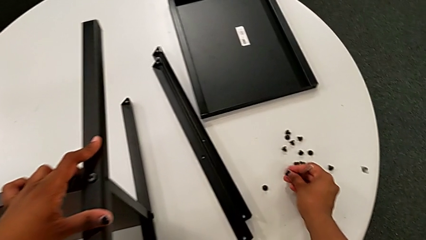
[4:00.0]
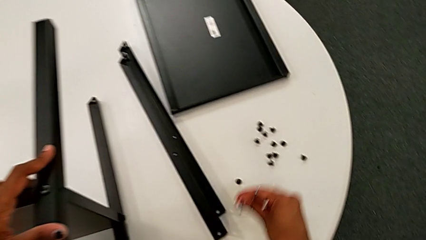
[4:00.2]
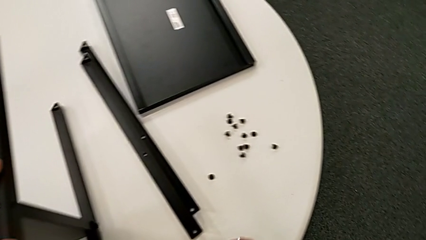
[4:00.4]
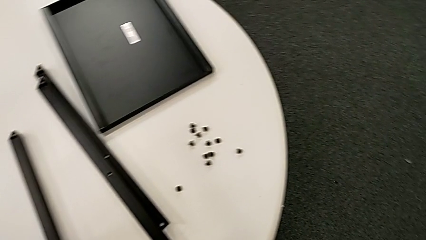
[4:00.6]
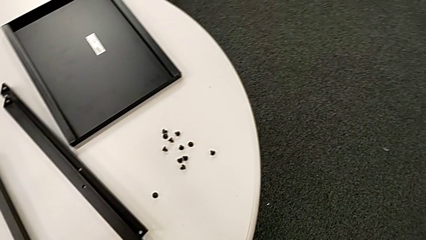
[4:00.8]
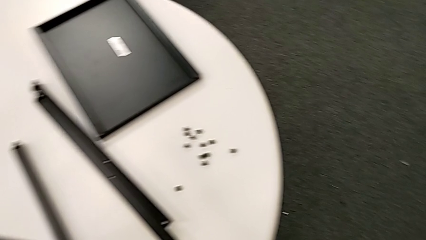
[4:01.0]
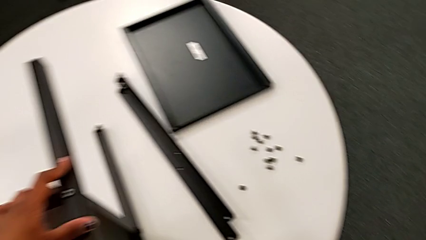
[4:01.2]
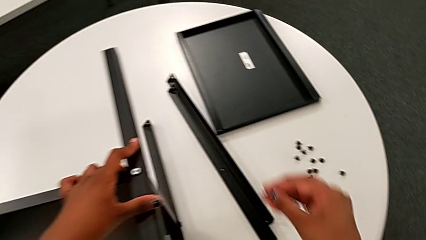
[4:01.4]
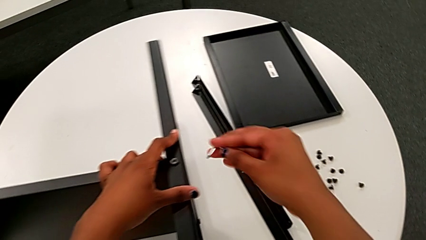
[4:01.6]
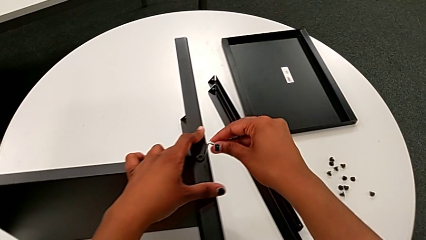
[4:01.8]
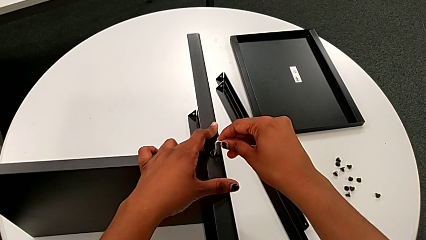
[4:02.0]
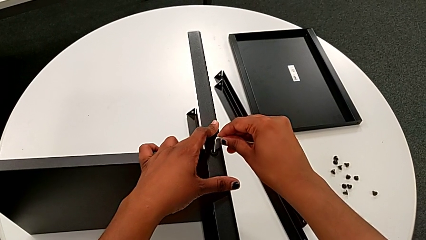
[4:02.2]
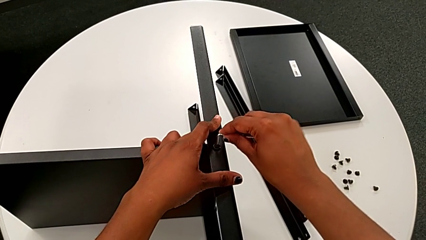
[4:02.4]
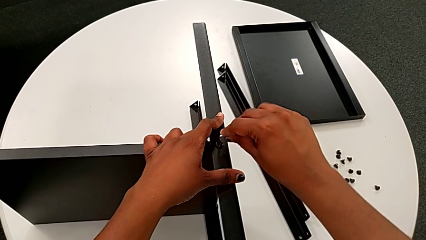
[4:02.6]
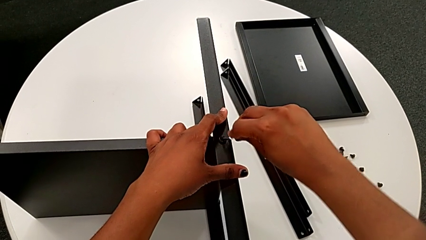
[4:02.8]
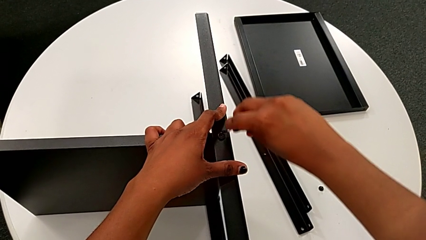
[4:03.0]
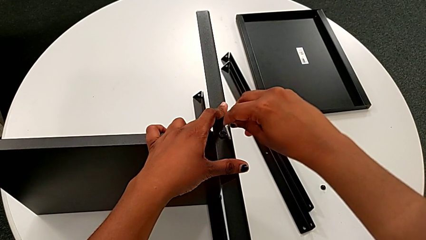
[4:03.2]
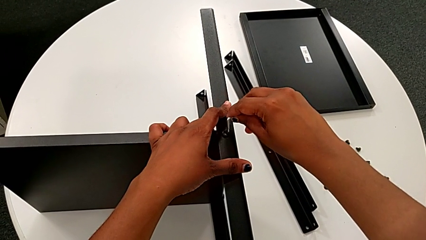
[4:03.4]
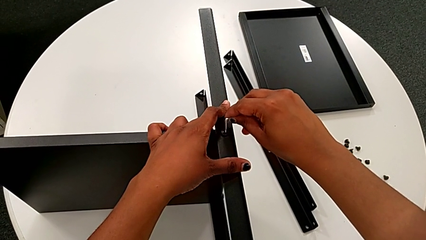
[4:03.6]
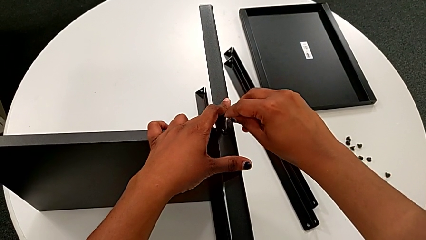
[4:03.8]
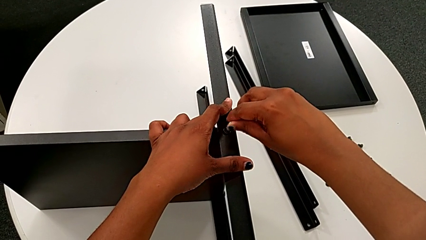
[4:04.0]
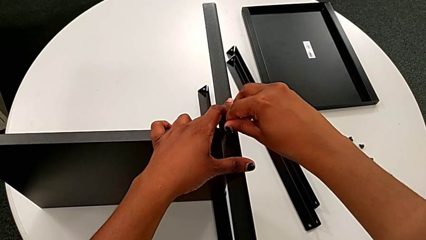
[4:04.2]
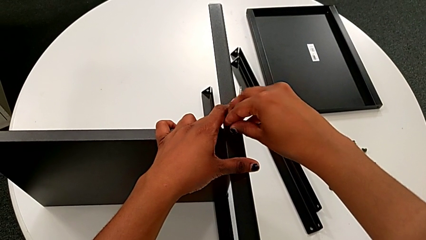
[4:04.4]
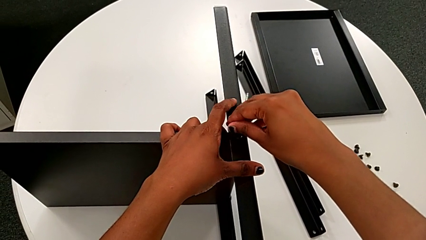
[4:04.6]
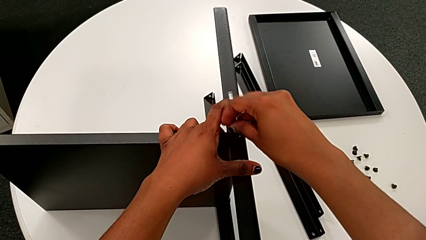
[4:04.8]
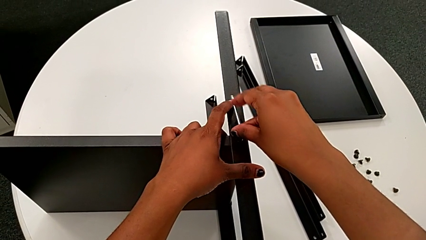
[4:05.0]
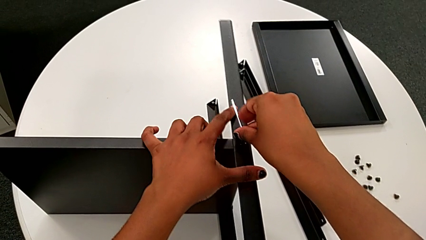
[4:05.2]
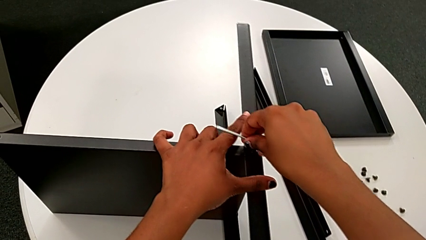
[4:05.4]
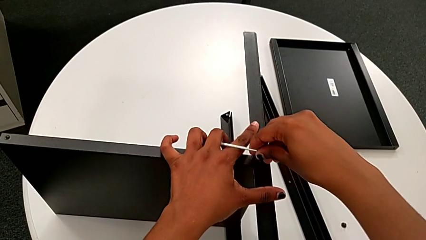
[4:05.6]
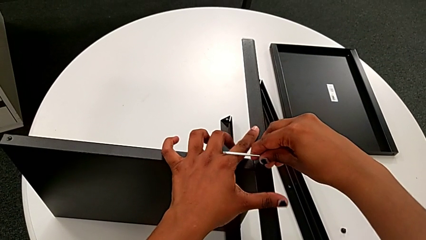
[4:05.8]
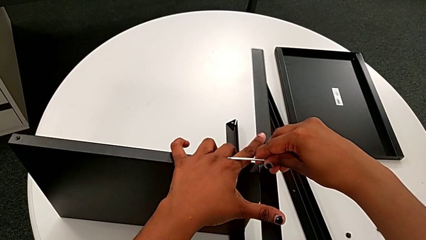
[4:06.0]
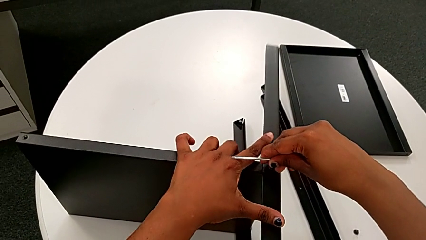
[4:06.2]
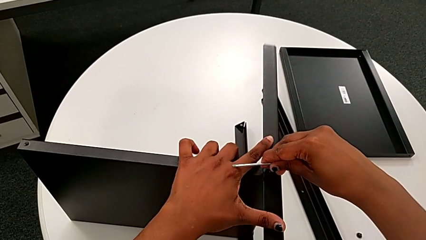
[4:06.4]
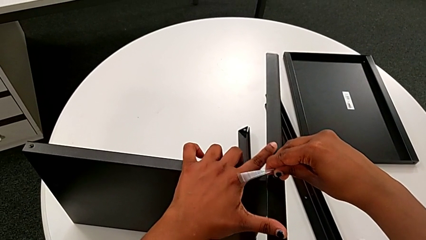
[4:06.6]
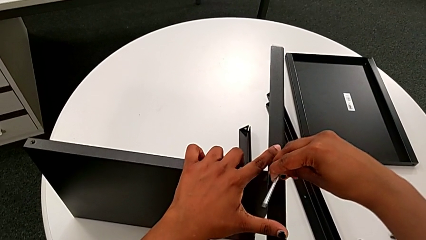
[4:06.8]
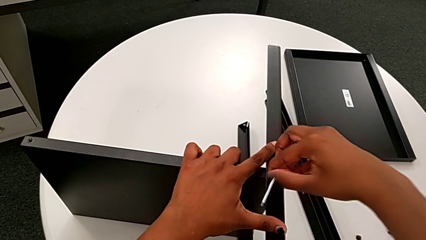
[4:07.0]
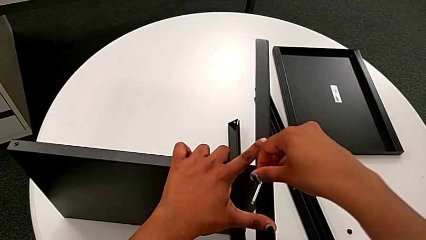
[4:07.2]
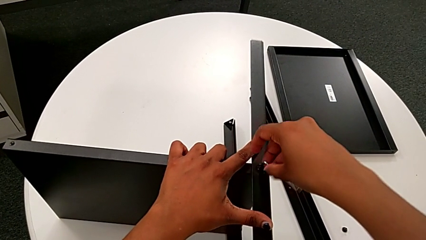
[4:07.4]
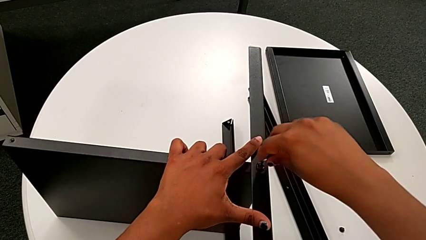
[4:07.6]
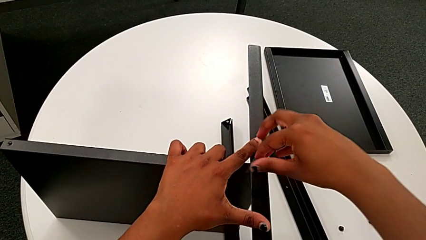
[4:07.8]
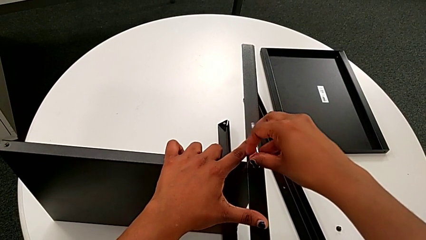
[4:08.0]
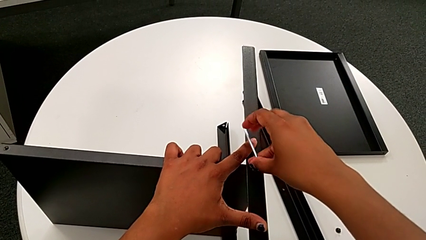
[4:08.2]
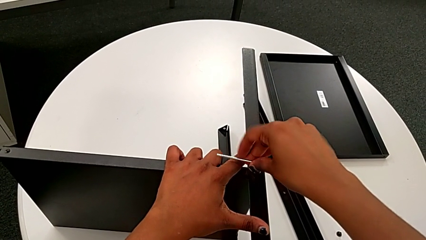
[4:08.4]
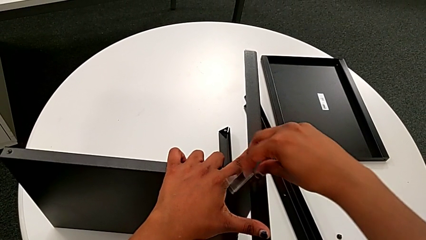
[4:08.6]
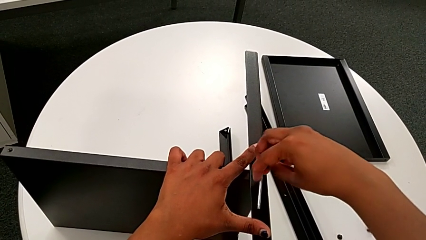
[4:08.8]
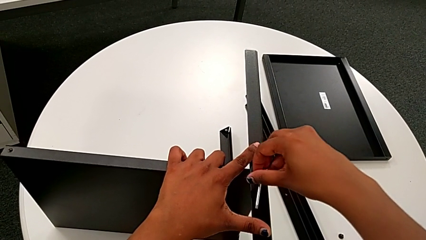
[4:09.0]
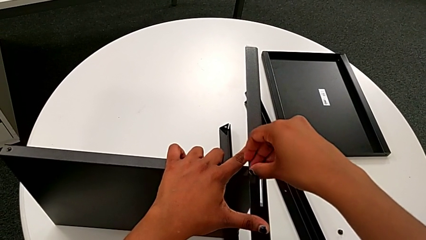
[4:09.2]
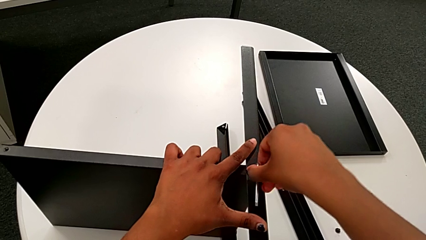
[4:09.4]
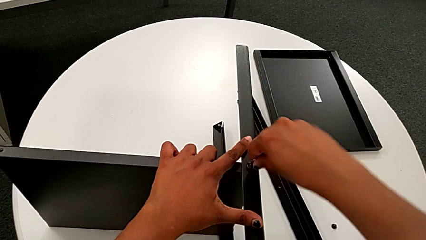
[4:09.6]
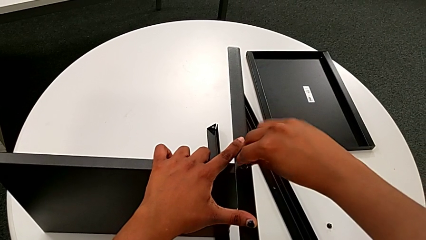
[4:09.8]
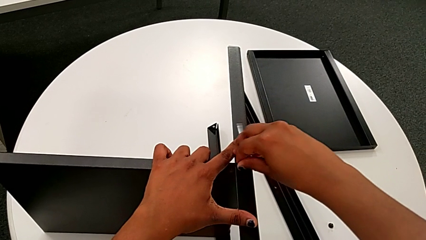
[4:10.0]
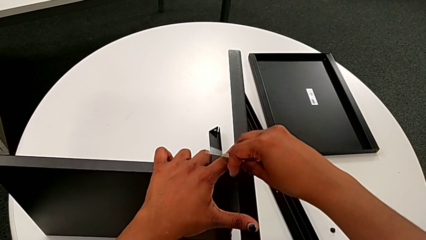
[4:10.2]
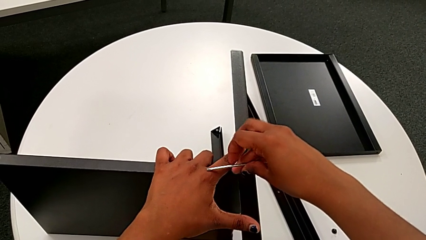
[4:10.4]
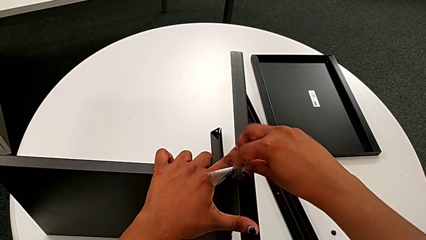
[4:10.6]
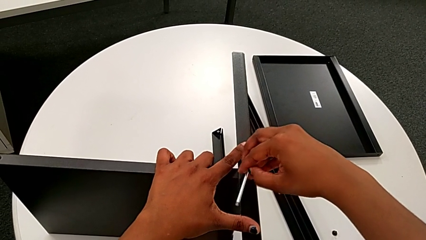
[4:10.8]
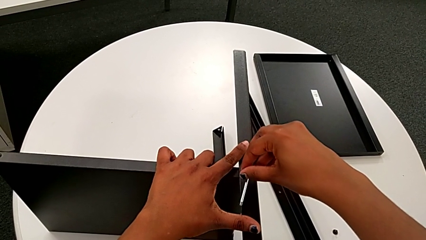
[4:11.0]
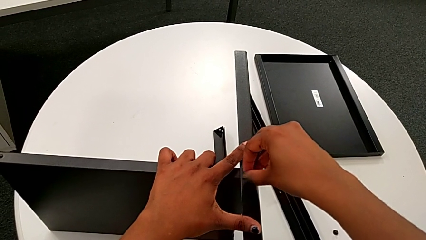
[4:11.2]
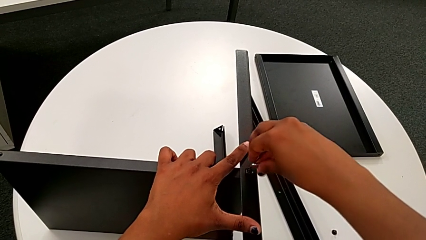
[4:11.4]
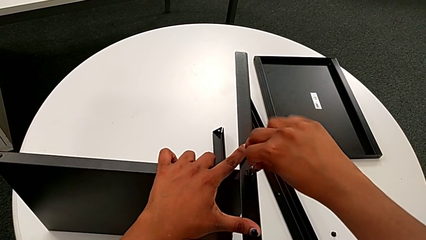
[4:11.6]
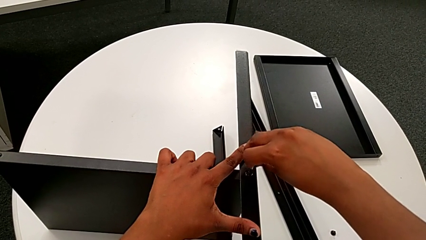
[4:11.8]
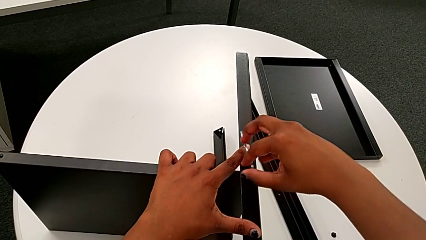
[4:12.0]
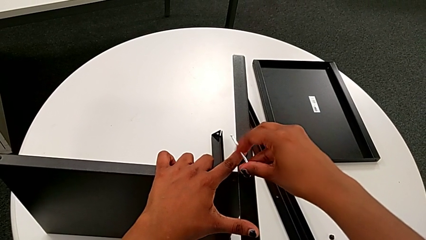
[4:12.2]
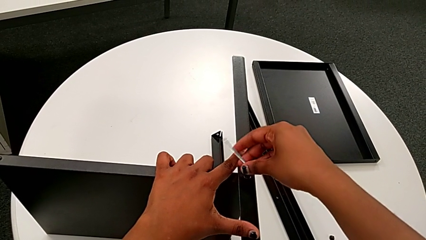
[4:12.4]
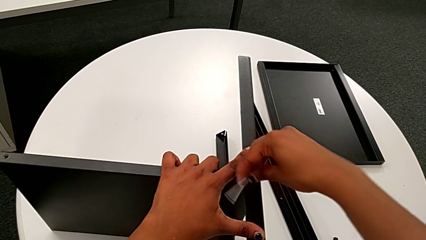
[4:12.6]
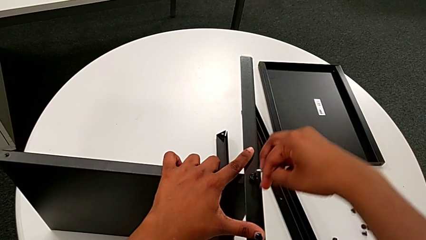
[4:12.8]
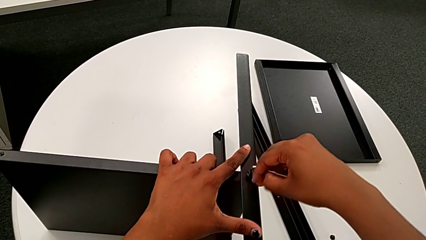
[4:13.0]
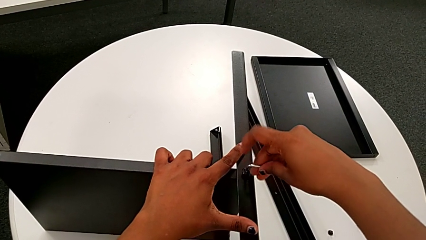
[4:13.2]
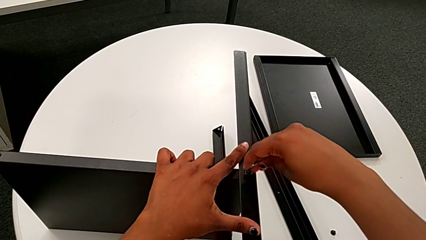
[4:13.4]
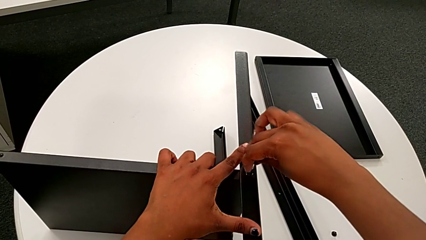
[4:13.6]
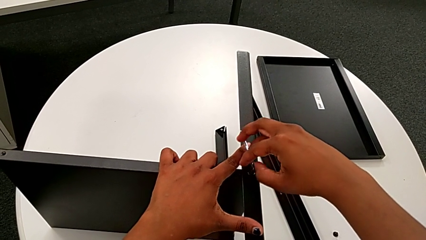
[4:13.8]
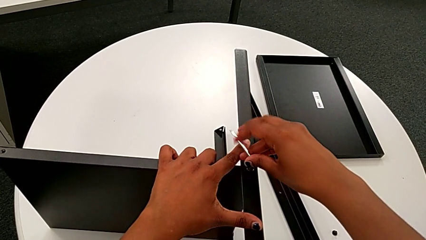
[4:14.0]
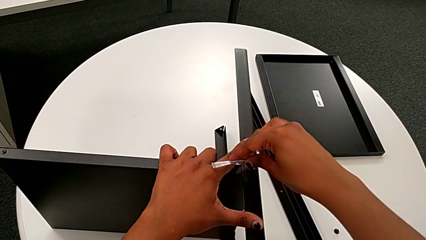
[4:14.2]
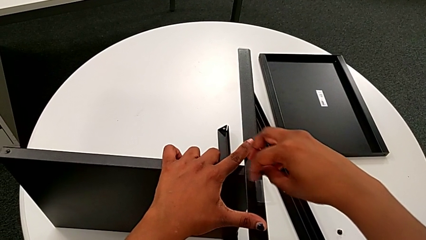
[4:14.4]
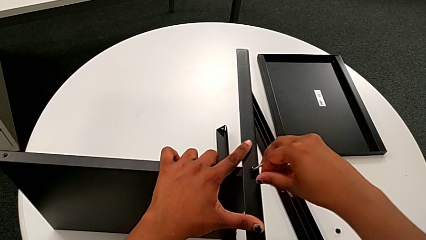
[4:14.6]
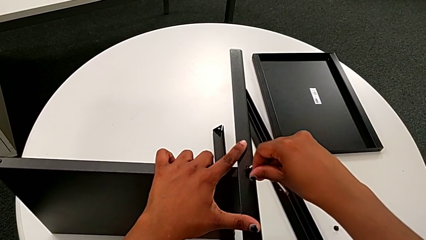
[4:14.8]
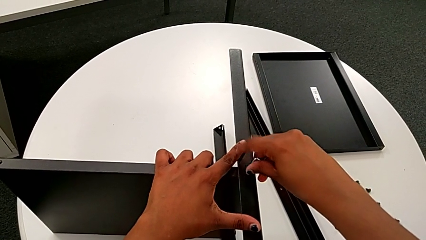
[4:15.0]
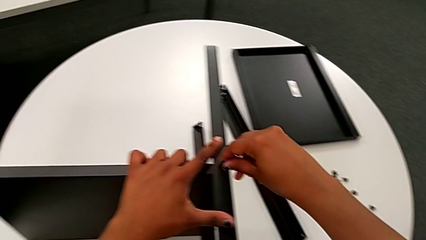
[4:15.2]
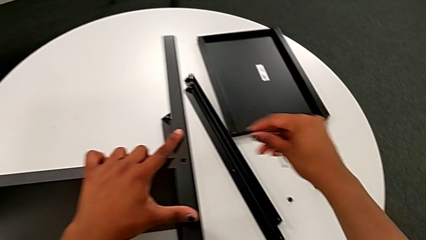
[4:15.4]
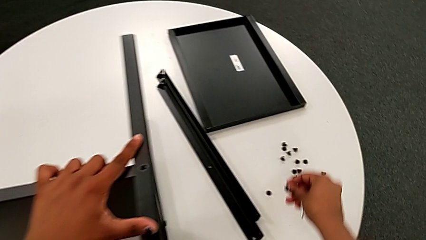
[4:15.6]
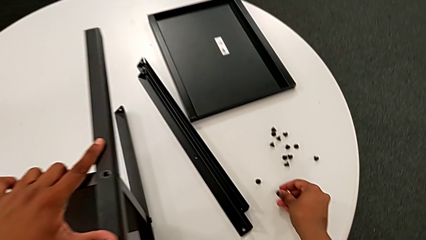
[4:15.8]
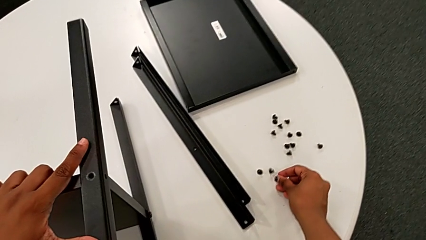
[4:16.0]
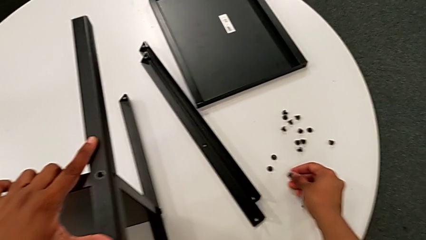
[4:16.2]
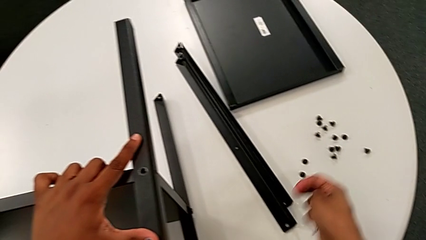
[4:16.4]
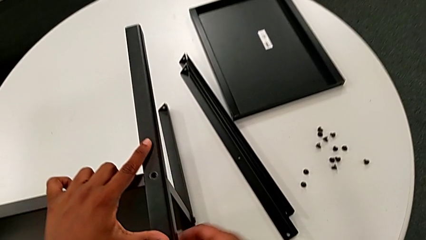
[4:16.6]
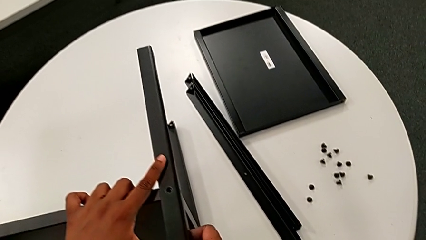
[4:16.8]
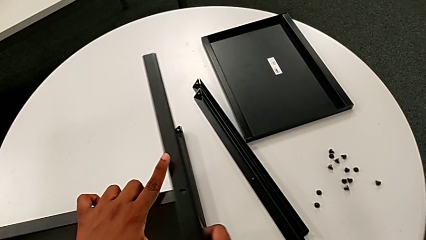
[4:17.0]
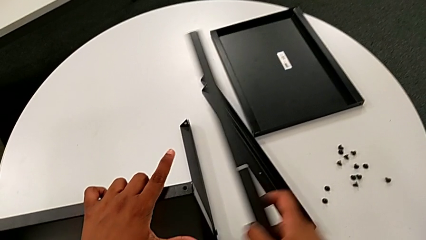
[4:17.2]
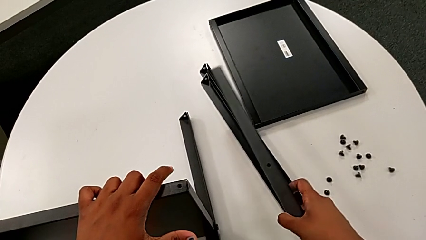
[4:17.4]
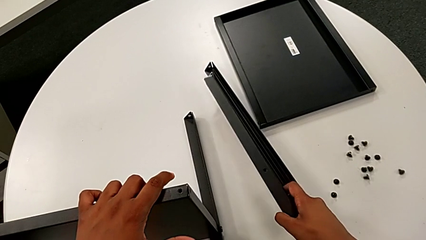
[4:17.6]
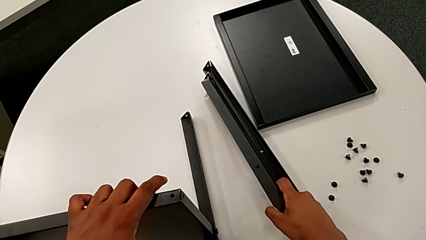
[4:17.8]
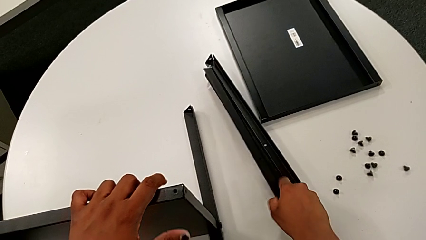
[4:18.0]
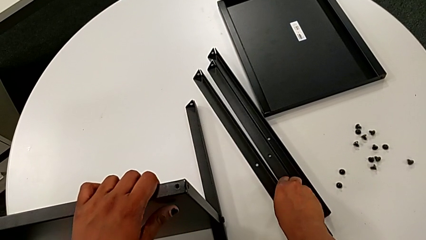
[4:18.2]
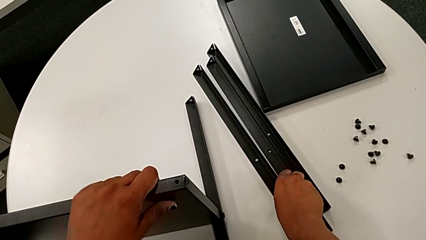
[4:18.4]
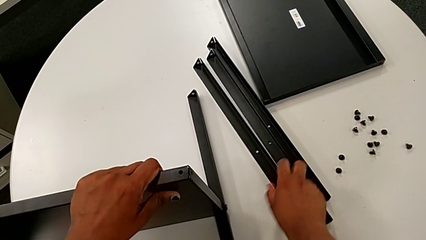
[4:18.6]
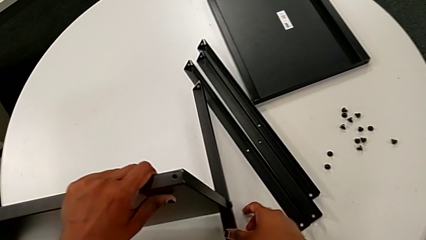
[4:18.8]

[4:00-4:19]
The camera wearer is unscrewing the third leg of the shelf. They wrongly drop the hex socket head, insert the sixth Allen wrench, unscrew the sixth hex socket head, place it, grab the third leg and place it.
